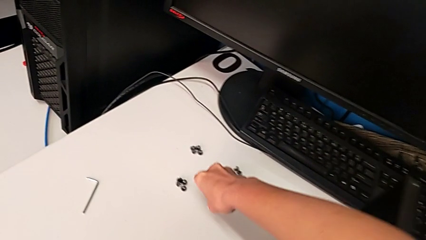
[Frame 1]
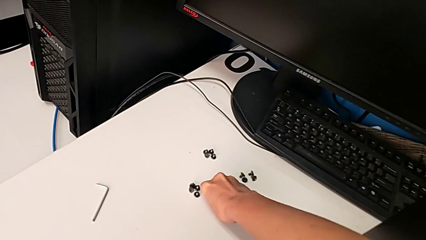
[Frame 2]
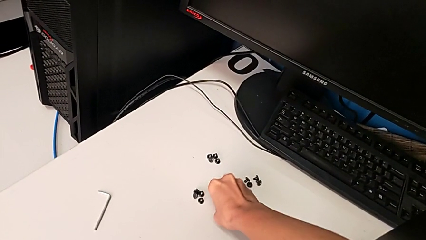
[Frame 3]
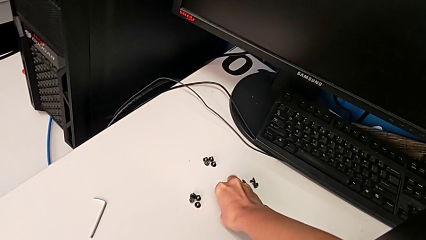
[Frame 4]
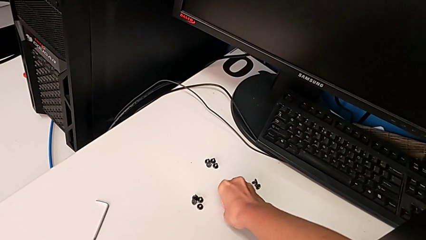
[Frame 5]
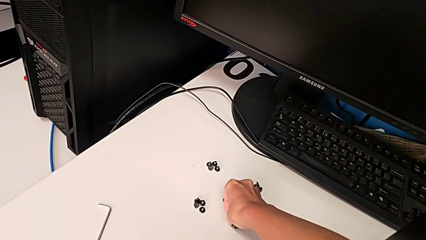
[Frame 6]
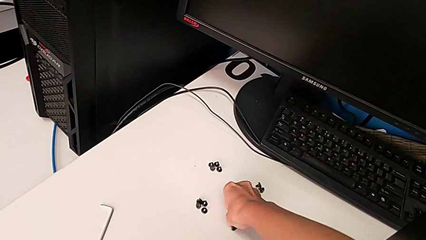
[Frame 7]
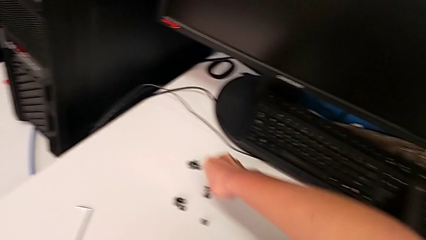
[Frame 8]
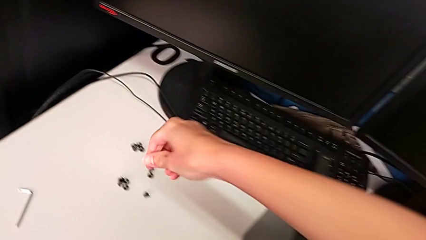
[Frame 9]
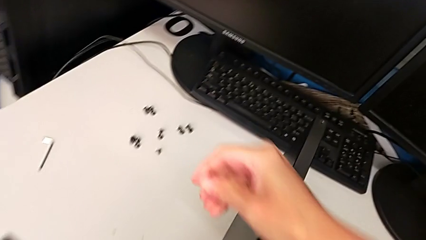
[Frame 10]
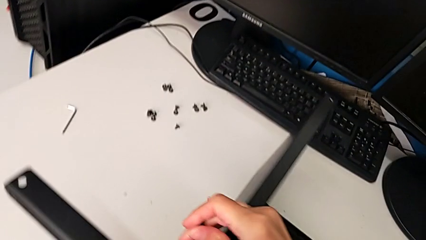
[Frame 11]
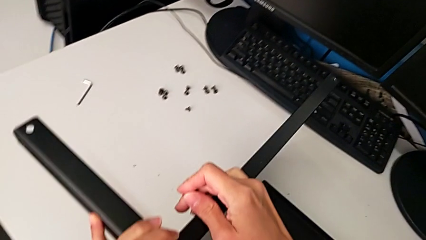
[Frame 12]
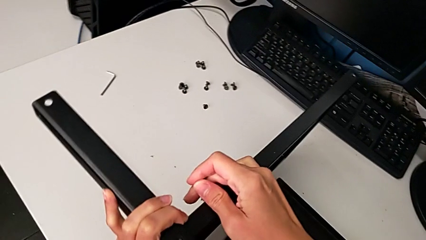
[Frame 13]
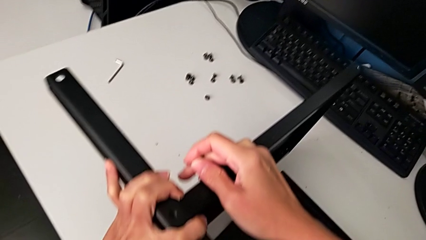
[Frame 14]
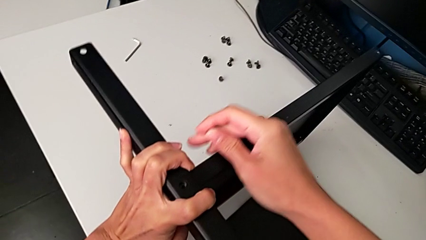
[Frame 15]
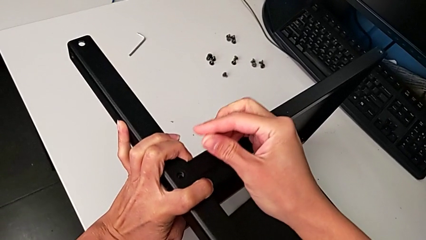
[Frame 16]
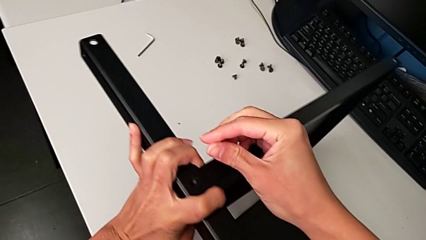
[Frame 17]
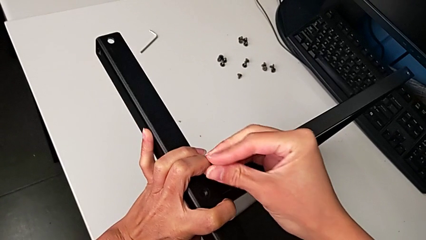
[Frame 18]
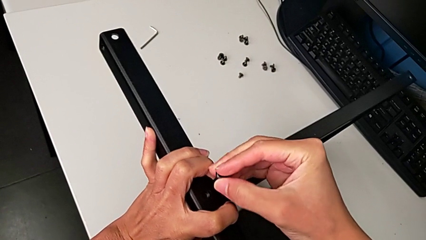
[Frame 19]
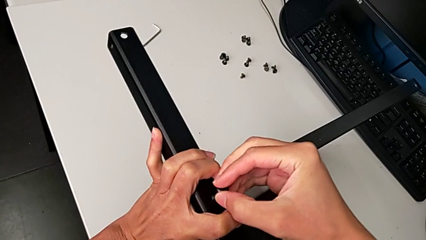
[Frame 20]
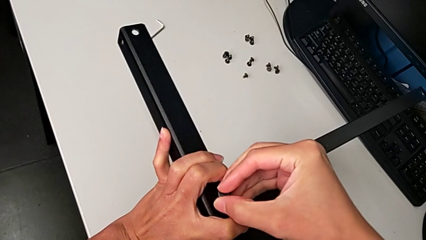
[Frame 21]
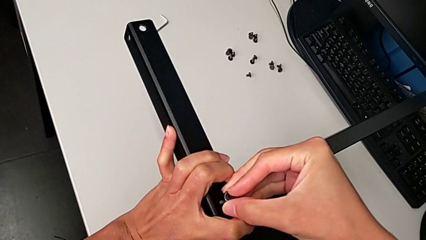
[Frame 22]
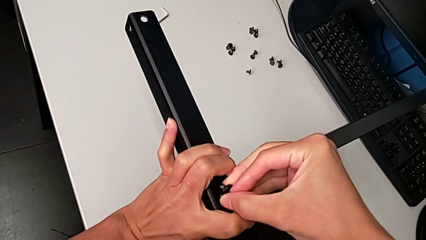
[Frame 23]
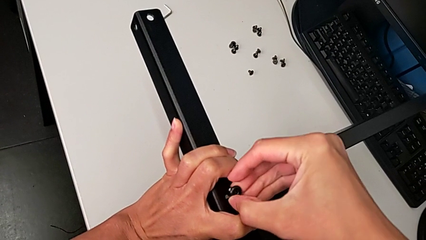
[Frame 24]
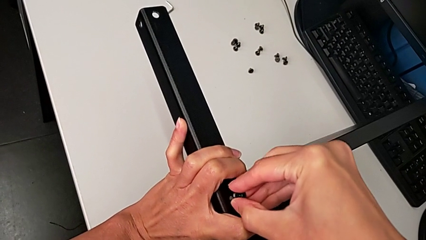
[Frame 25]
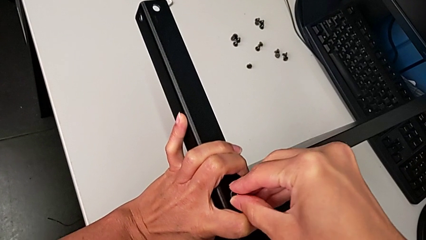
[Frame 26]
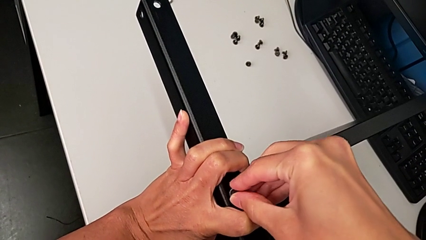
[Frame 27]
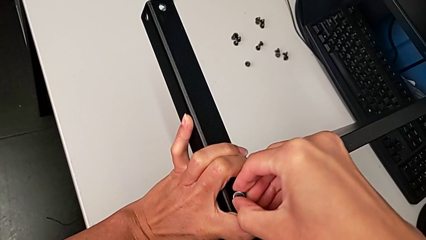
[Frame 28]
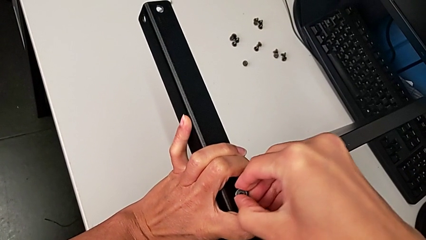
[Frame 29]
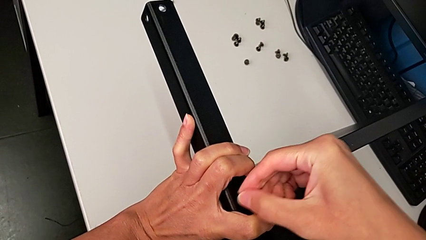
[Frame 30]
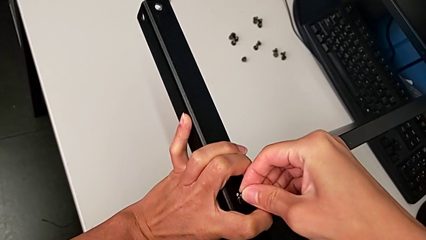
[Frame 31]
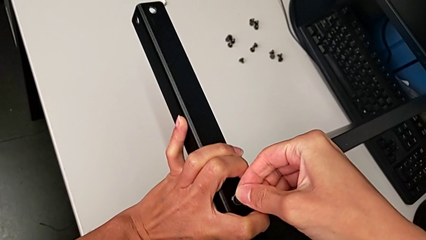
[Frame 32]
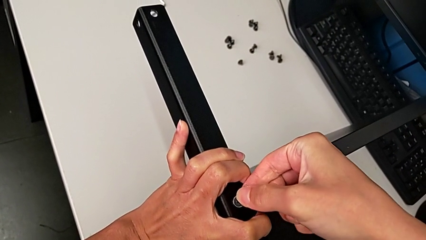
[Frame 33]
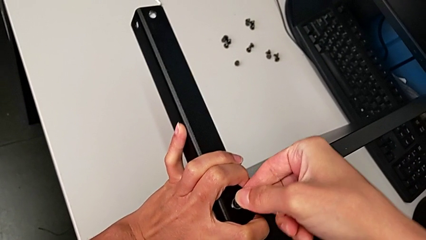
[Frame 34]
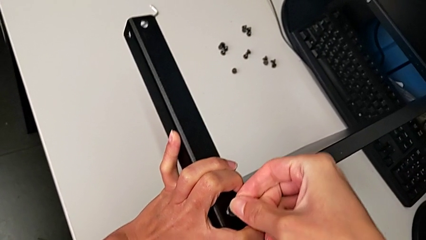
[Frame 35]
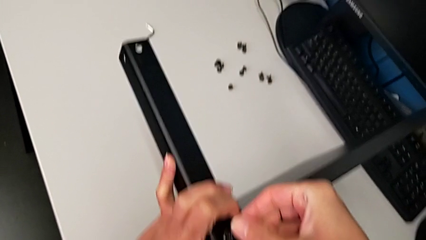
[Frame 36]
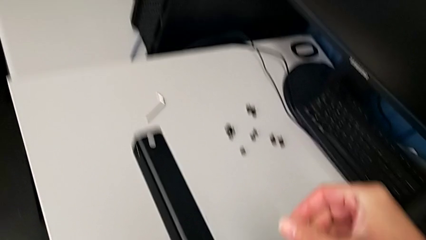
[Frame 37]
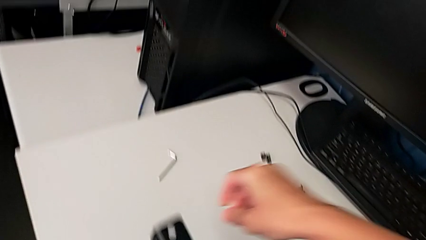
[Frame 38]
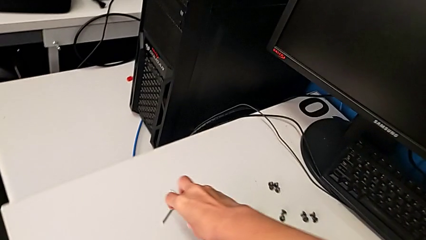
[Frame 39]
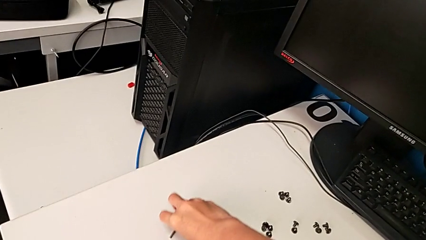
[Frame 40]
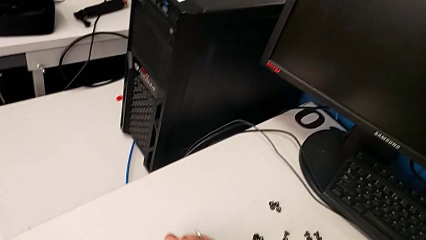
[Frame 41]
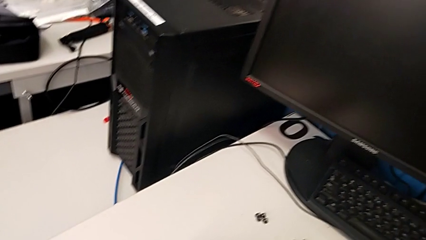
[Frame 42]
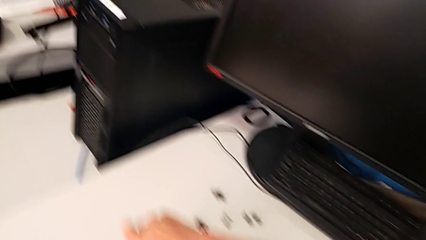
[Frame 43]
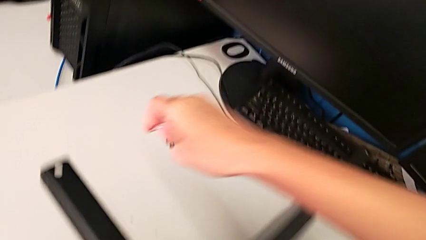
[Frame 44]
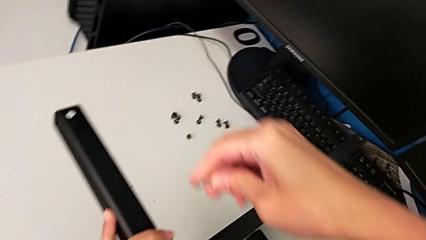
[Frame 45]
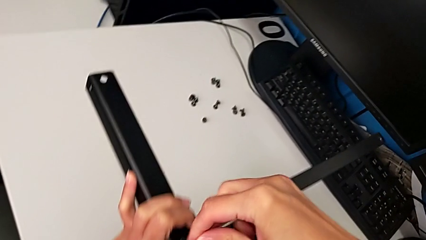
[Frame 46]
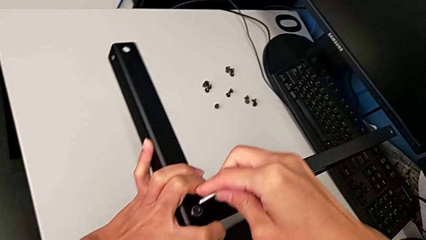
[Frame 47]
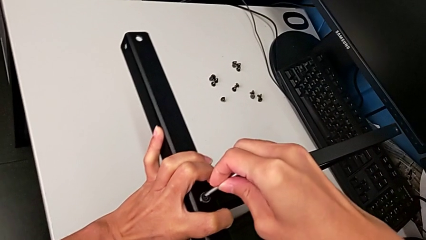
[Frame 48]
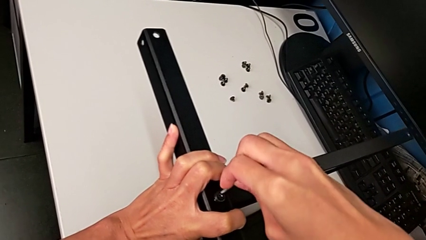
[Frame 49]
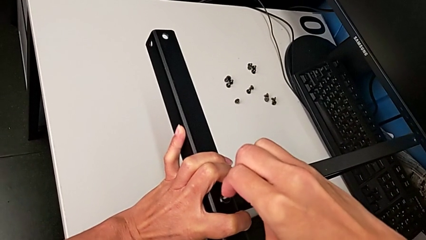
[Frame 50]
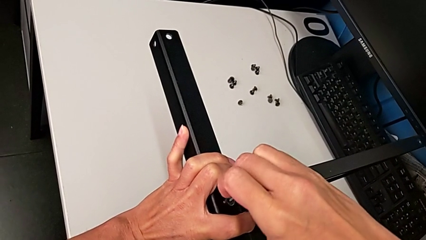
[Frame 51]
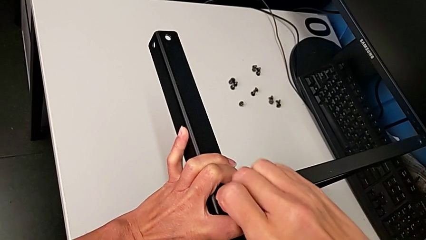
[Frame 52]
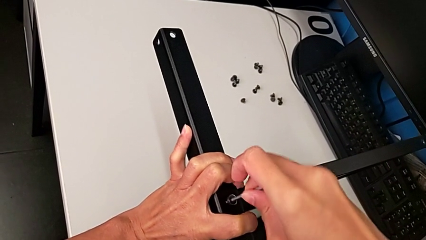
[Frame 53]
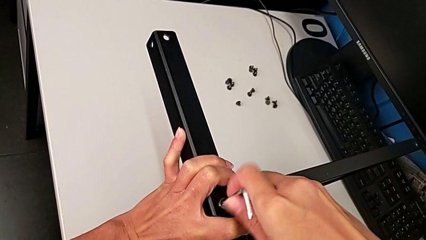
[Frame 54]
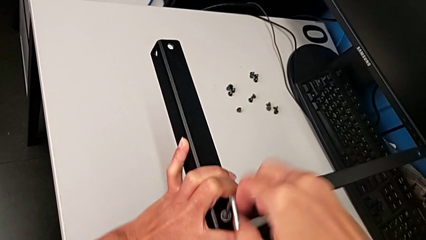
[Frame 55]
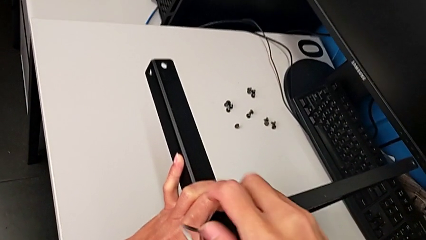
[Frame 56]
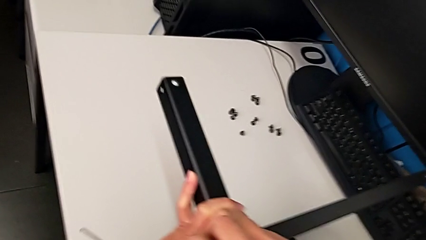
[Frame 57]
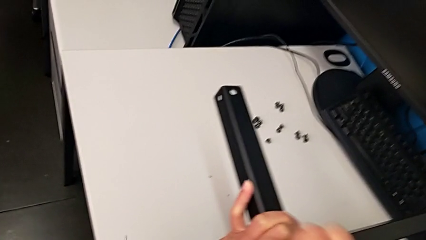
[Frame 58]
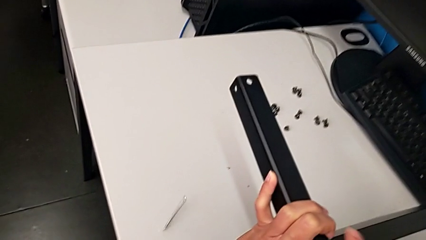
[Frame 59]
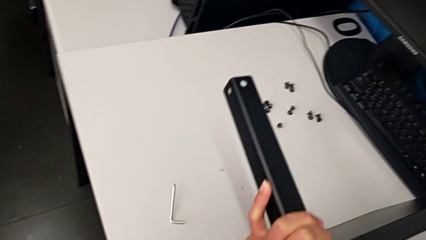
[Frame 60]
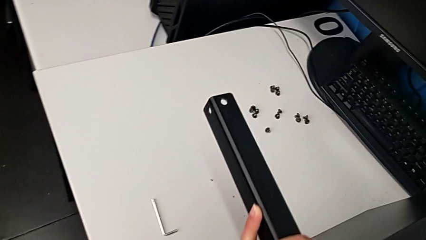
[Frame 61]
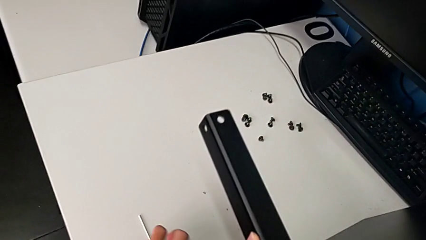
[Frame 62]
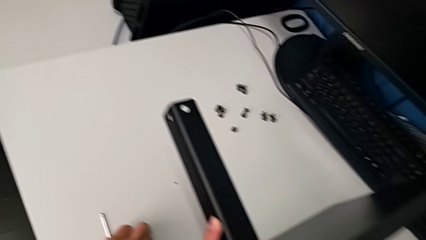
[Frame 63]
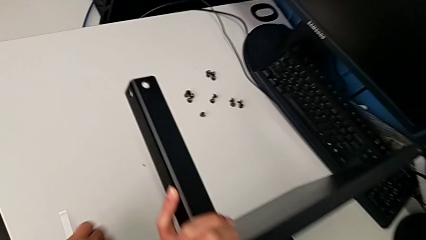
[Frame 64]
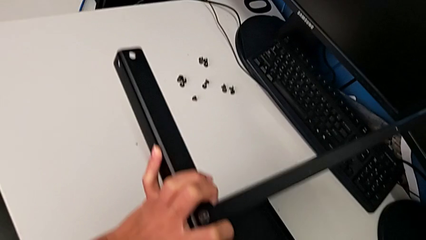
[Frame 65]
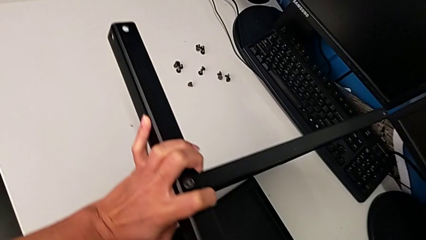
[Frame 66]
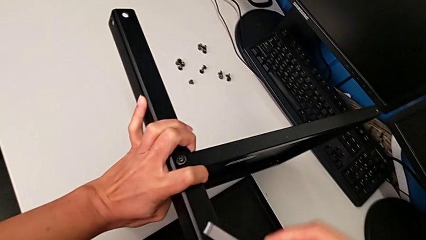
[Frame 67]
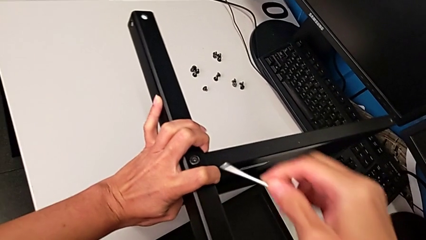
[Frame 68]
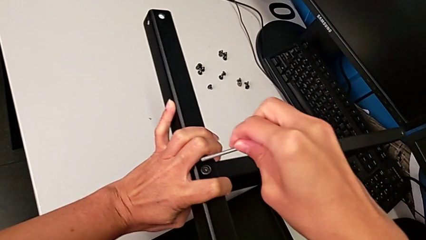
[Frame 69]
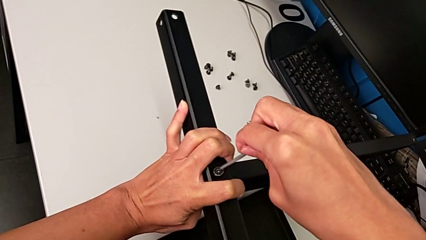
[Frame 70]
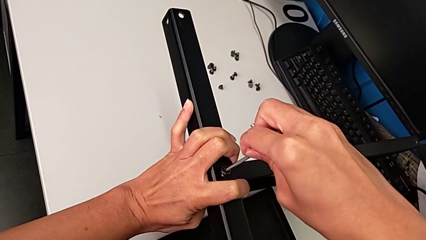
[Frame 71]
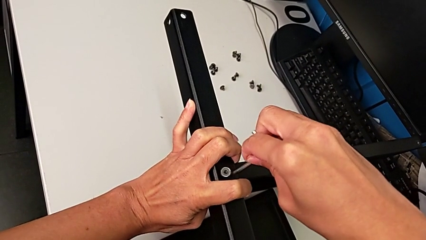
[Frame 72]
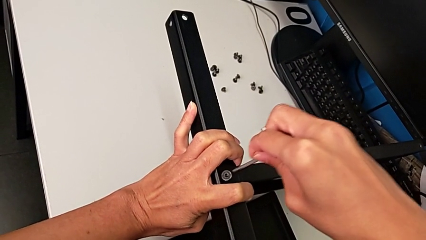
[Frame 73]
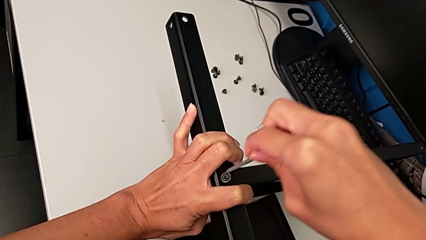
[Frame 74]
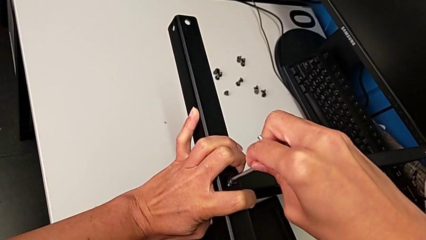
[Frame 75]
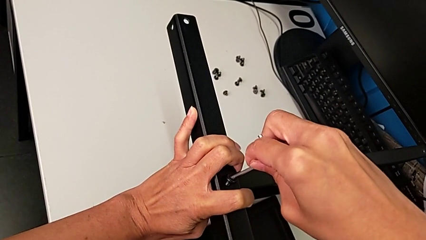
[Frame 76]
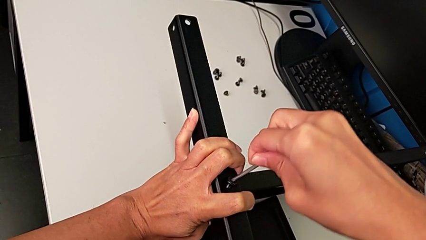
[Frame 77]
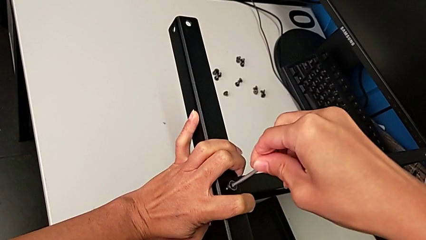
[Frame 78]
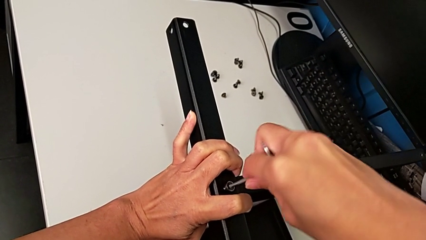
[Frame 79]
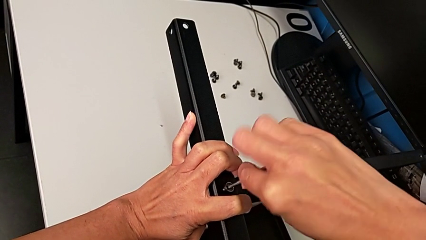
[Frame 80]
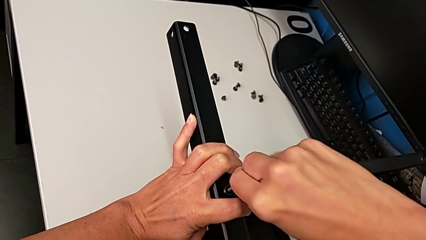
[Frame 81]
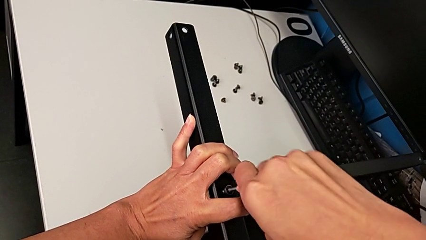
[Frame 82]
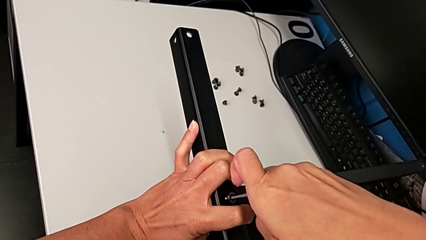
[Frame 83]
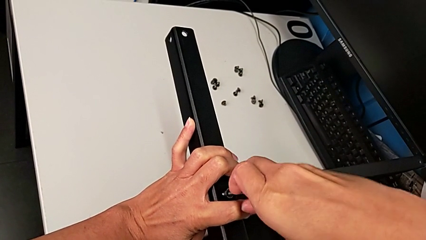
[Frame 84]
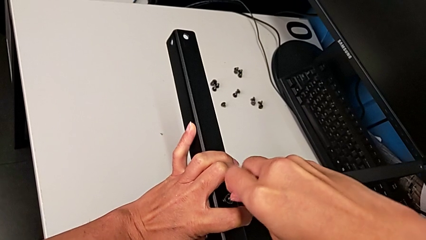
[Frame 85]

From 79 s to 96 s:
The camera wearer is screwing the middle part of the base. They grab the hex socket head, align the leg, insert the hex socket head, grab the Allen wrench, insert it, wrongly drop it and insert it twice.
